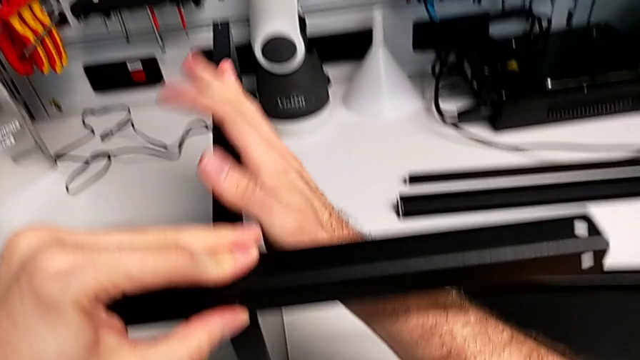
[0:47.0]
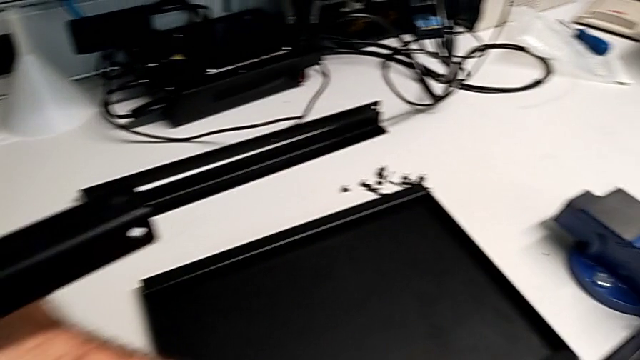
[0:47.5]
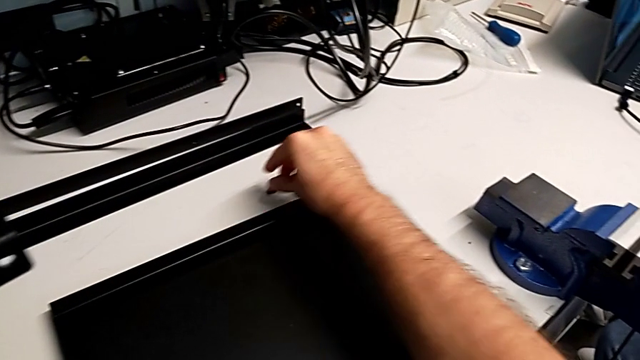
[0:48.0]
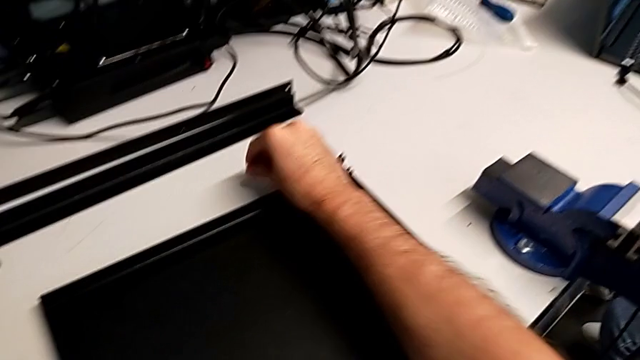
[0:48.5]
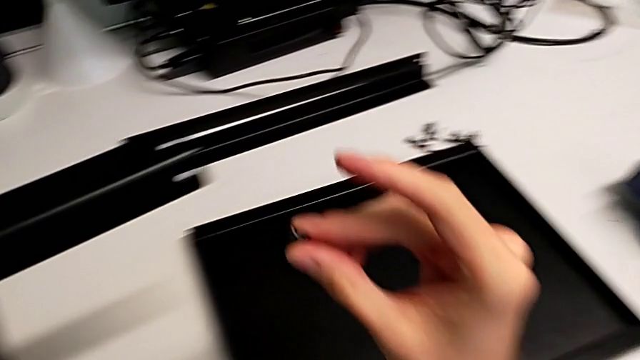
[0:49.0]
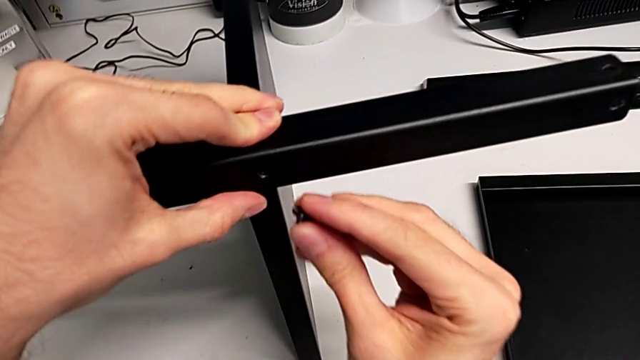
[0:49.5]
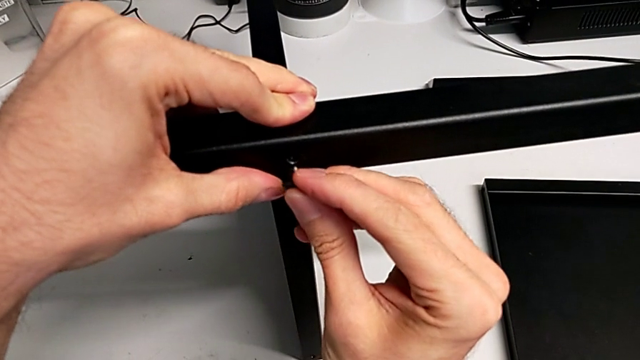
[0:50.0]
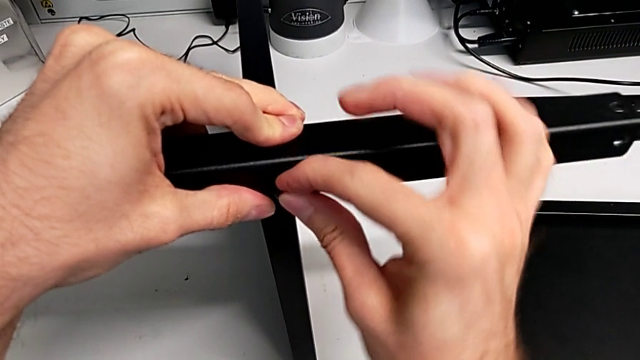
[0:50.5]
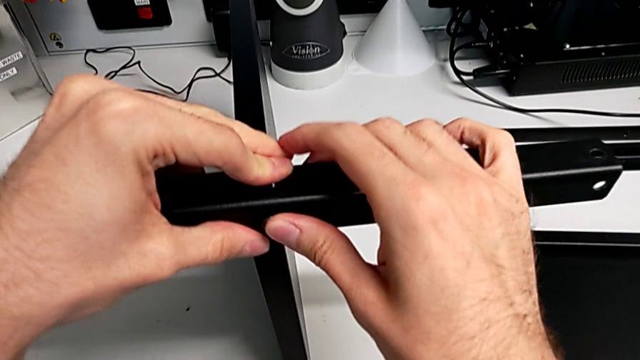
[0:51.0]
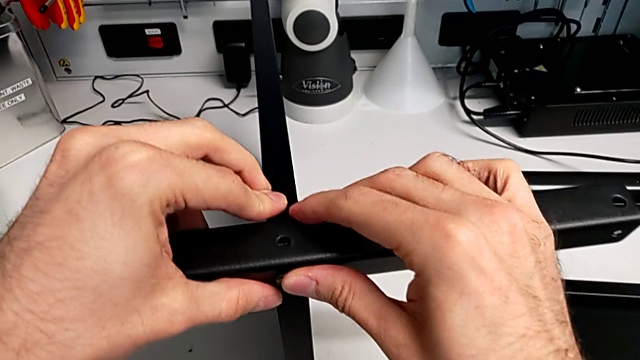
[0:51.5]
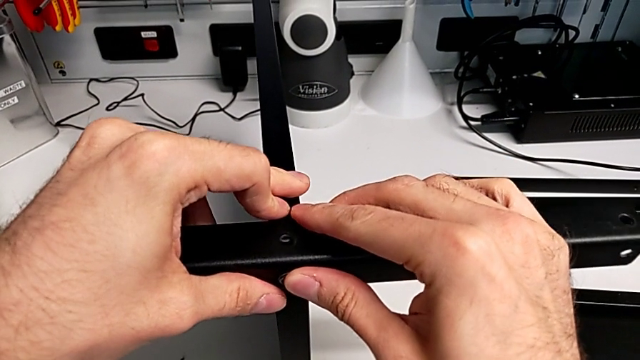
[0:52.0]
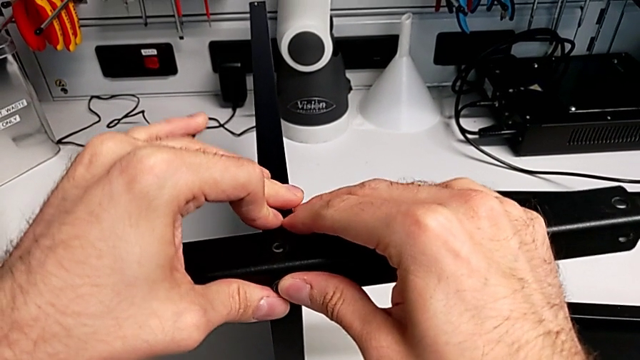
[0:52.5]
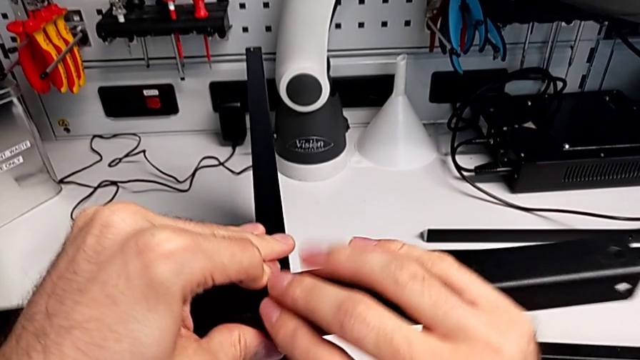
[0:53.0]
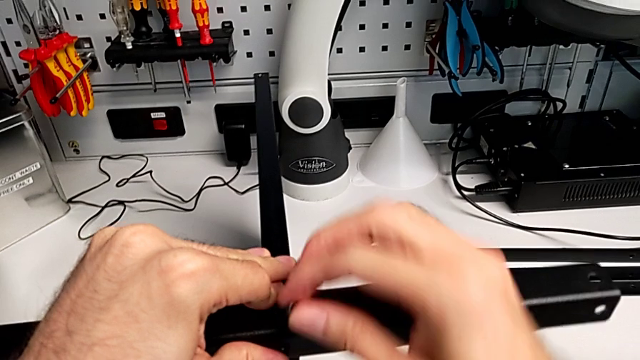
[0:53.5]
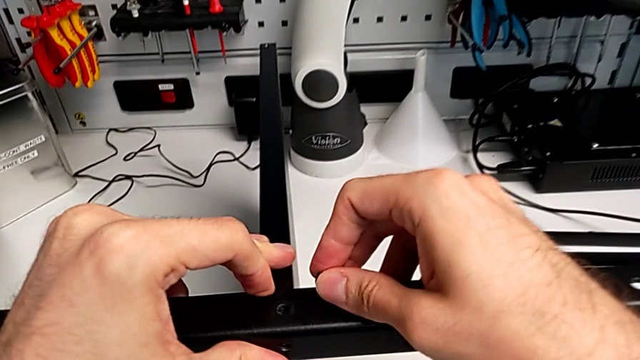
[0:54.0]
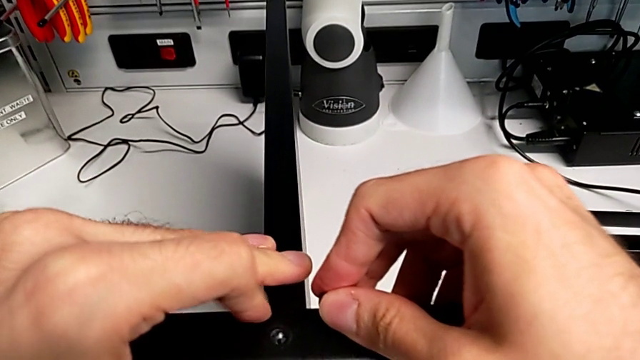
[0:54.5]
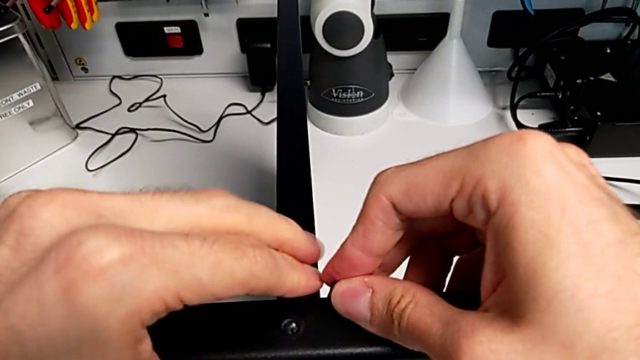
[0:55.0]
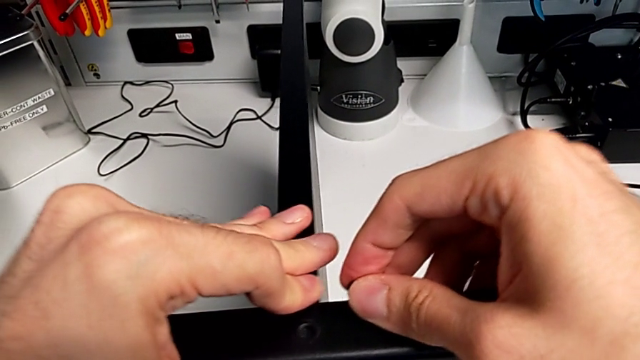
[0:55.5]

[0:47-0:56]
The camera wearer is screwing the first leg to the middle layer. They grab the hex socket head, insert it, disassemble it and hold the leg.

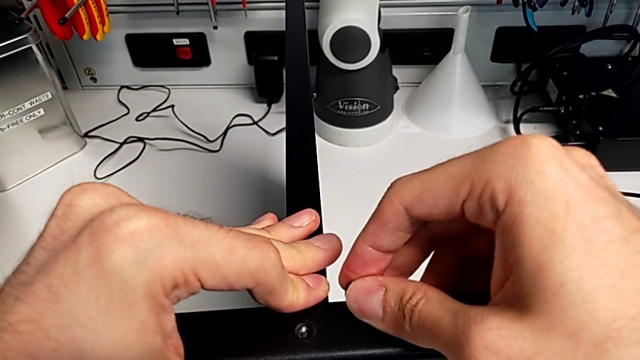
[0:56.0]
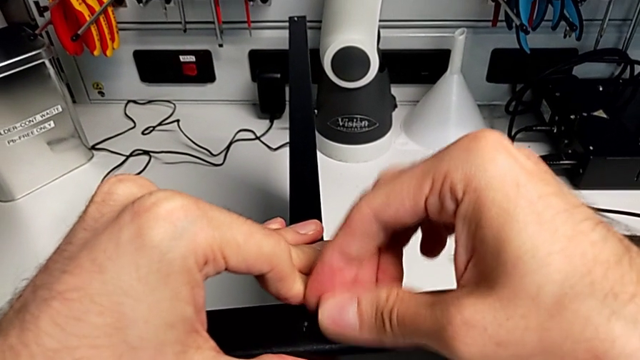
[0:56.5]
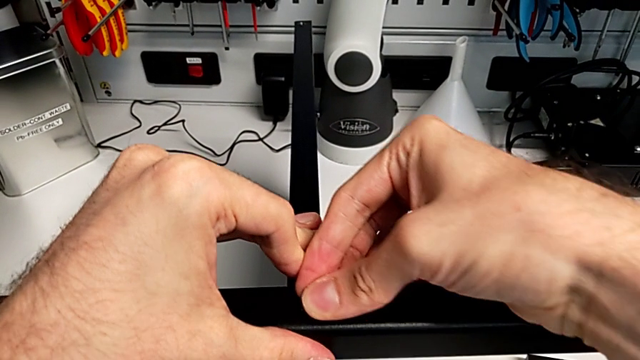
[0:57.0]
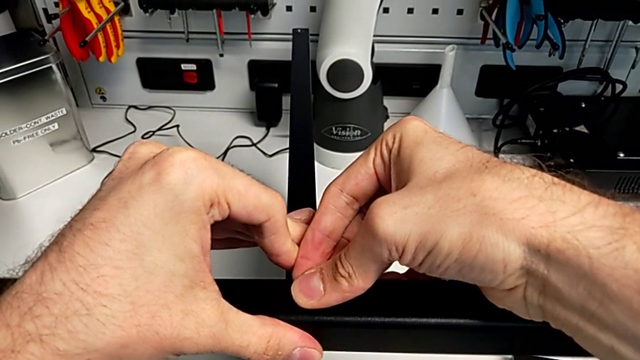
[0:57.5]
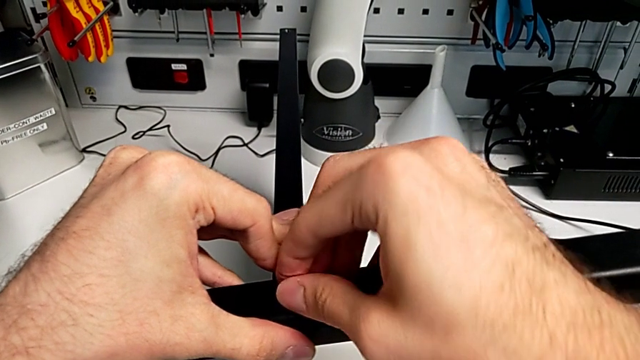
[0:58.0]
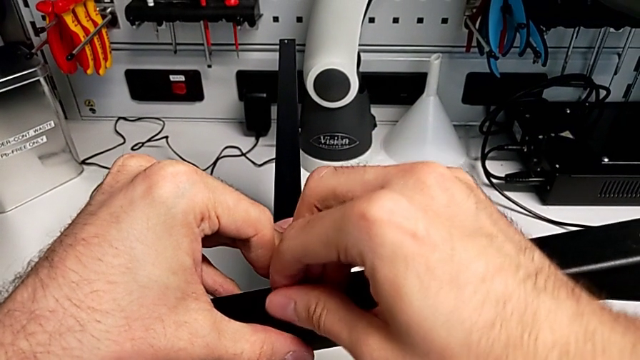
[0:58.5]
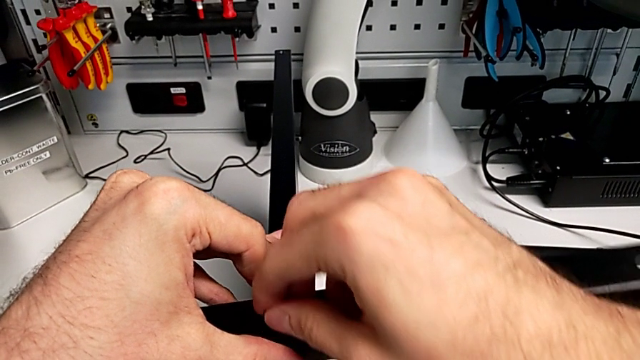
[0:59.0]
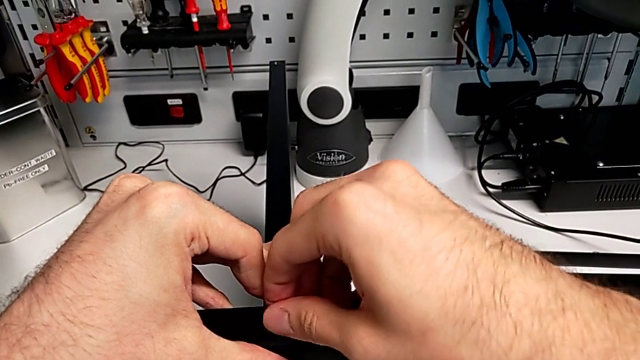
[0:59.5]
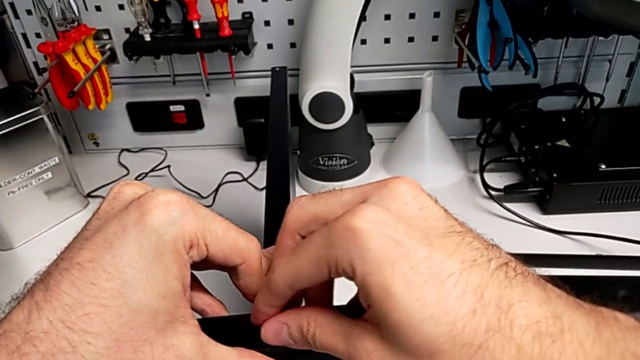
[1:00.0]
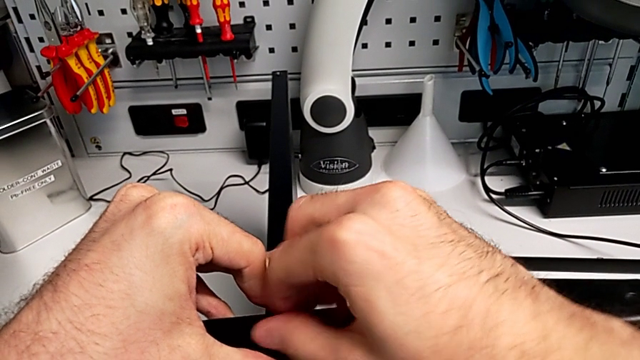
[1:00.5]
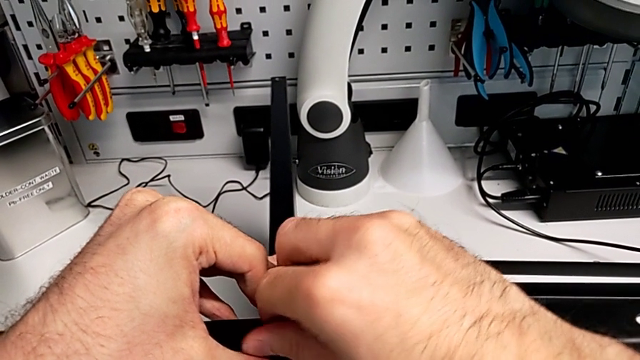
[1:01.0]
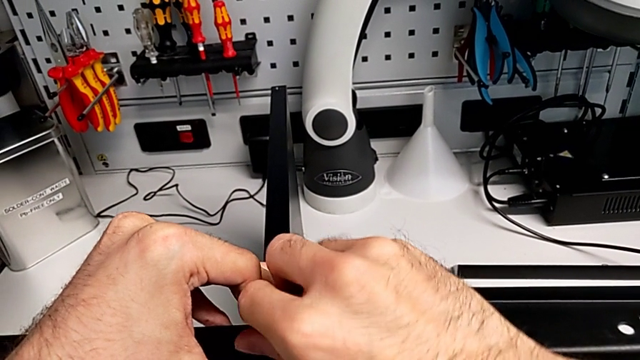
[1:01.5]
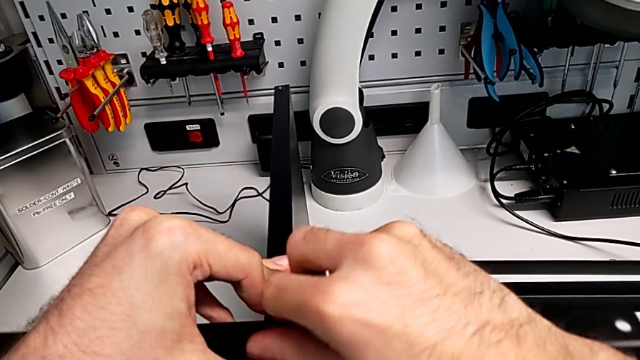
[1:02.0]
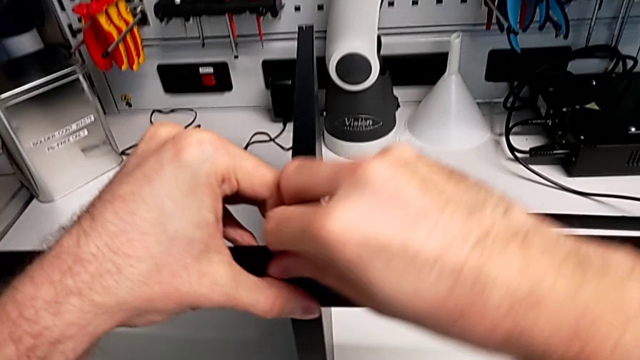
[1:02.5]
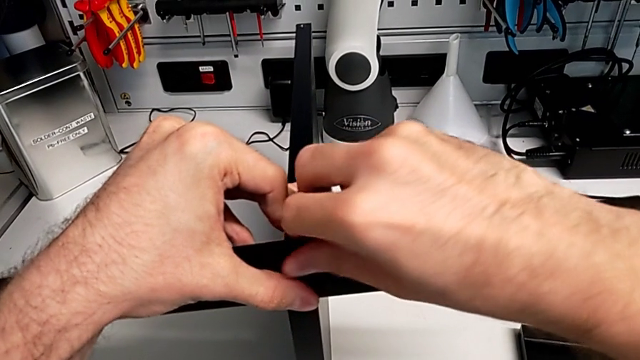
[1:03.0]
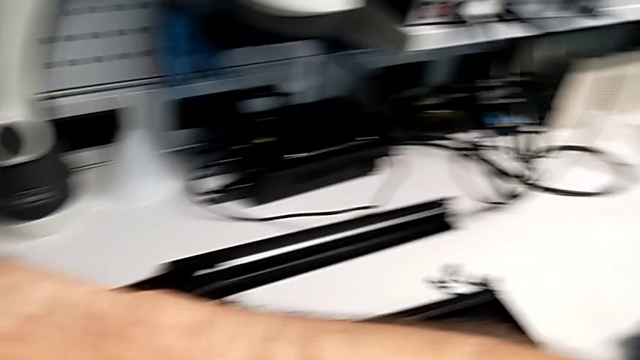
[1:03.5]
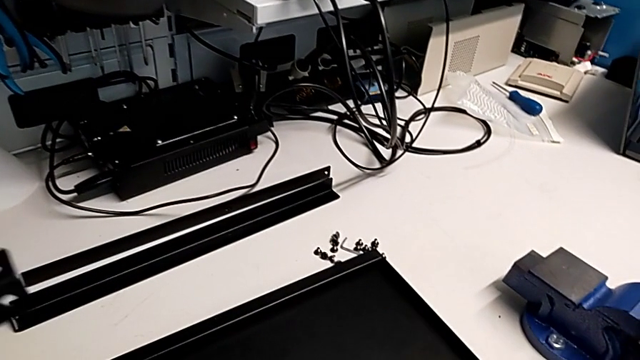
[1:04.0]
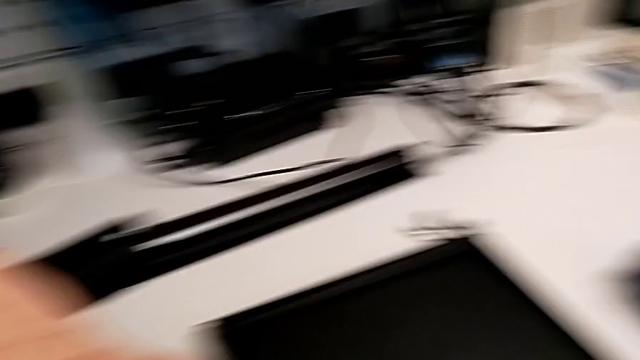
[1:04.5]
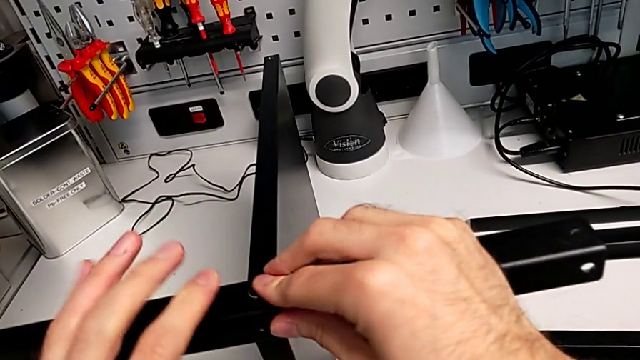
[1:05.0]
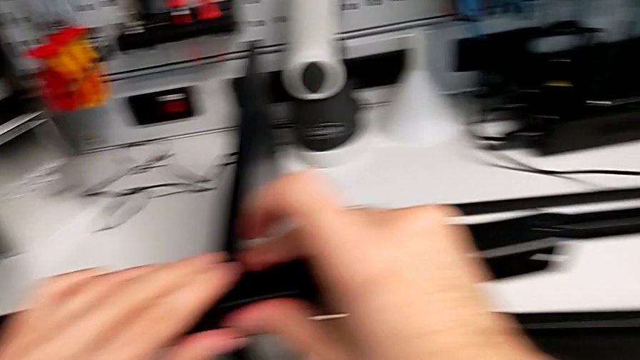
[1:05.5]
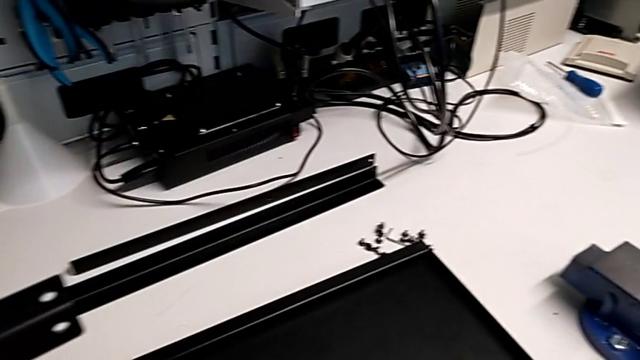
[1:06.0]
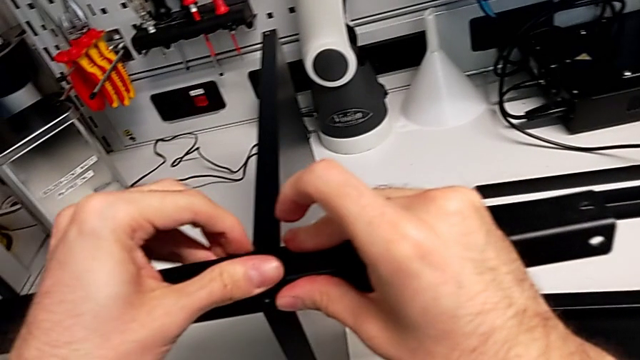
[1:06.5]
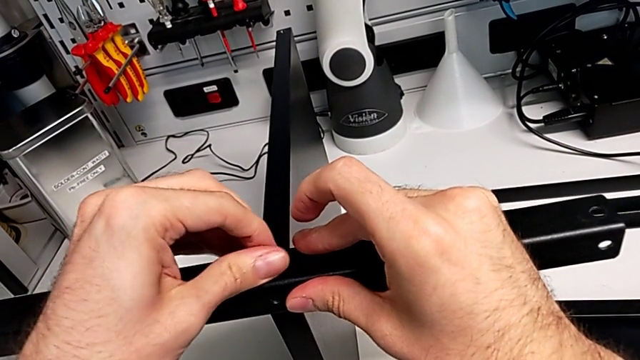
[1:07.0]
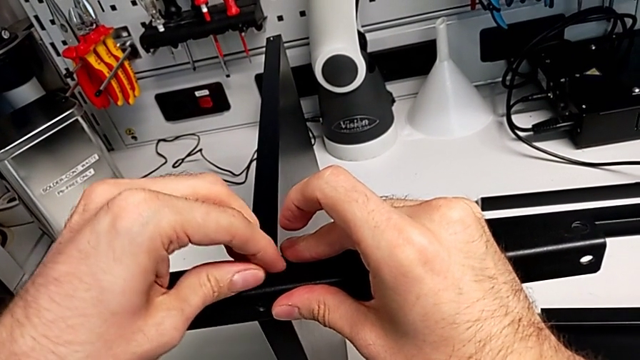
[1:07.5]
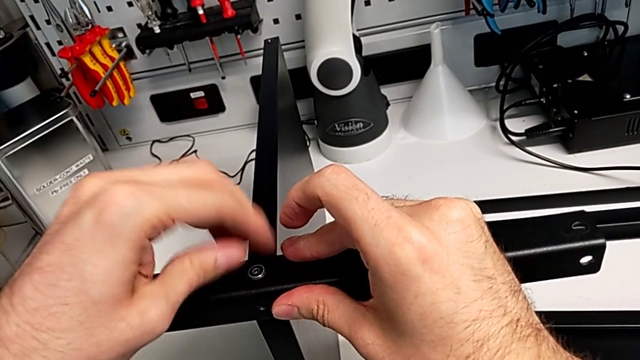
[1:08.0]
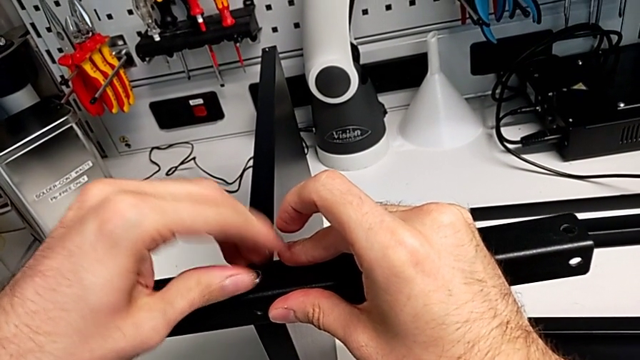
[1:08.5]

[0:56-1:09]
The camera wearer is screwing the first leg to the middle layer. They insert the hex socket head, screw it with the right hand and screw it with the left hand.
